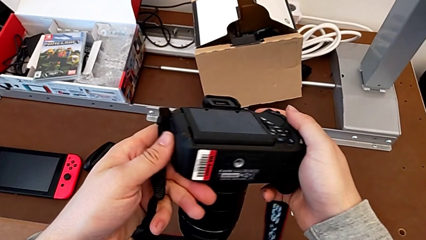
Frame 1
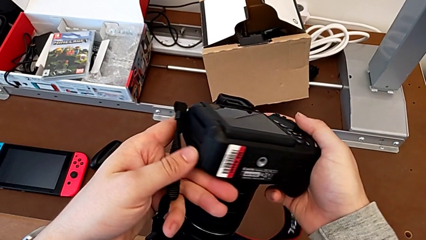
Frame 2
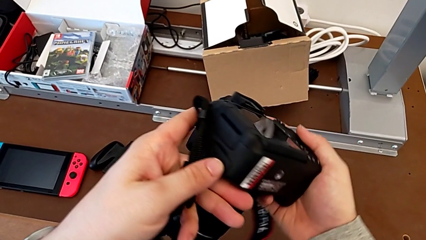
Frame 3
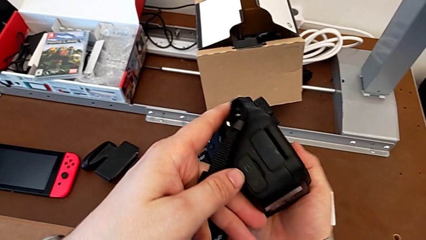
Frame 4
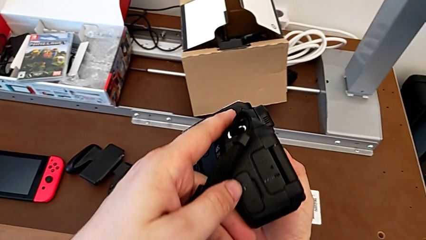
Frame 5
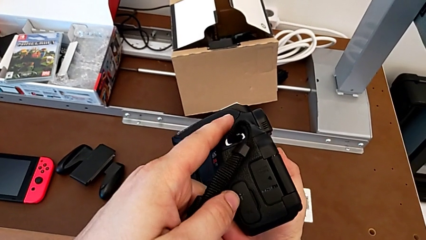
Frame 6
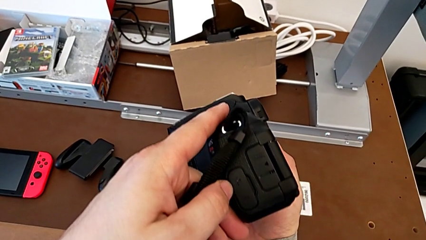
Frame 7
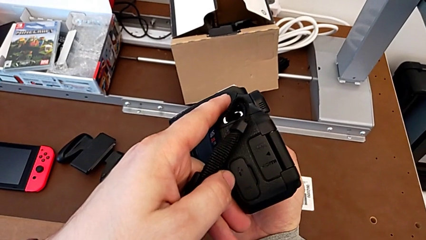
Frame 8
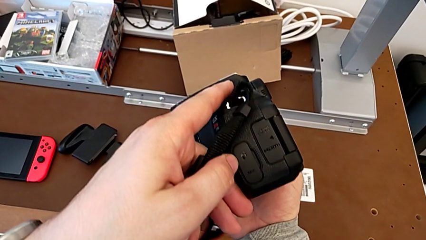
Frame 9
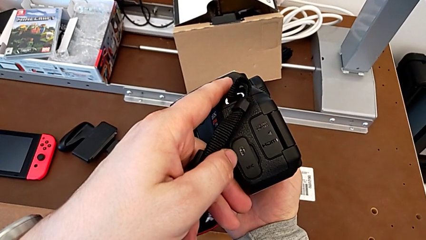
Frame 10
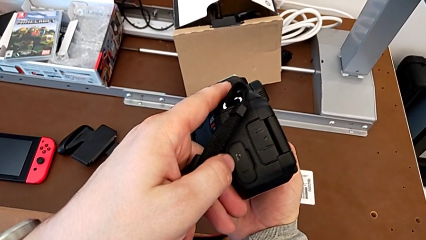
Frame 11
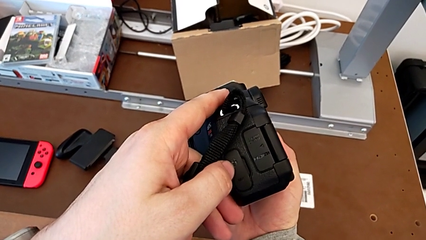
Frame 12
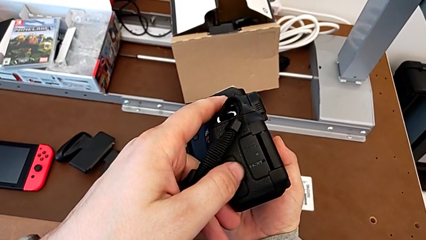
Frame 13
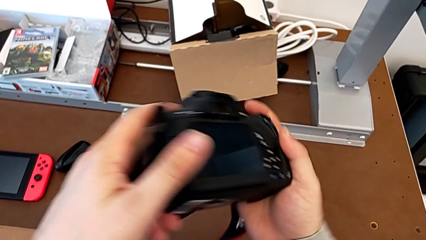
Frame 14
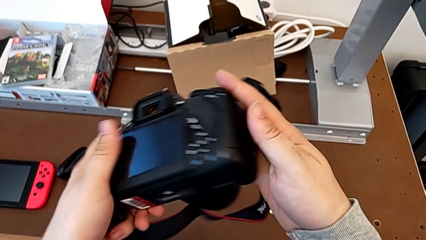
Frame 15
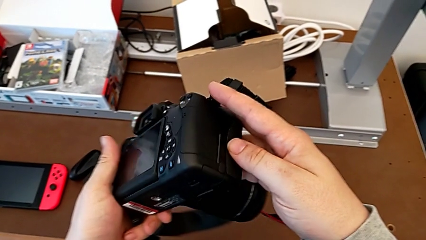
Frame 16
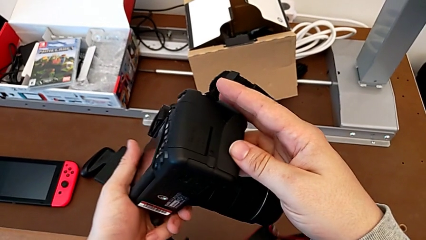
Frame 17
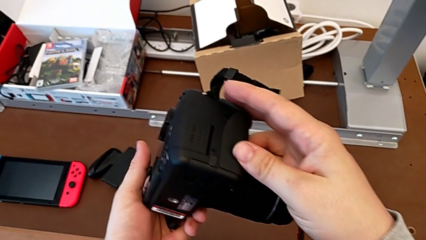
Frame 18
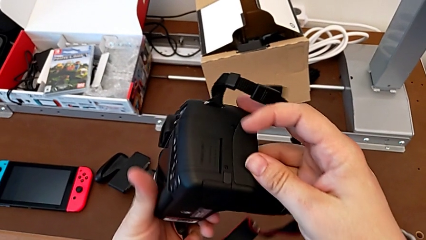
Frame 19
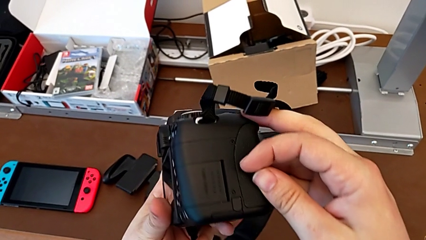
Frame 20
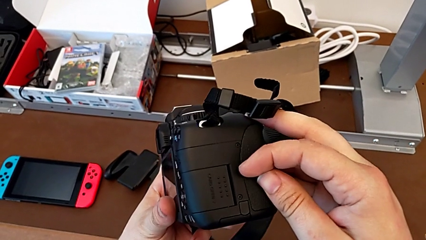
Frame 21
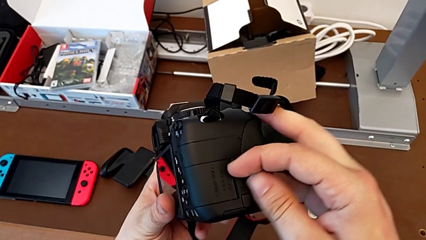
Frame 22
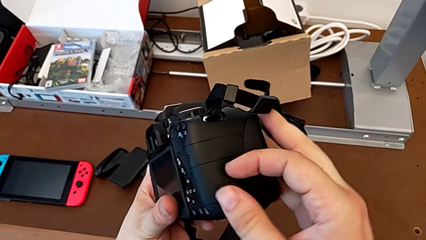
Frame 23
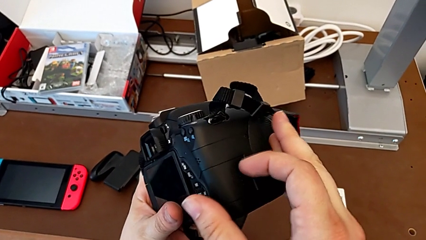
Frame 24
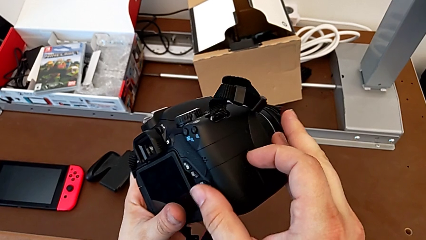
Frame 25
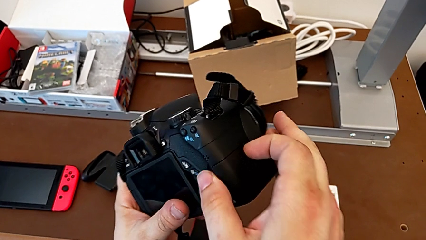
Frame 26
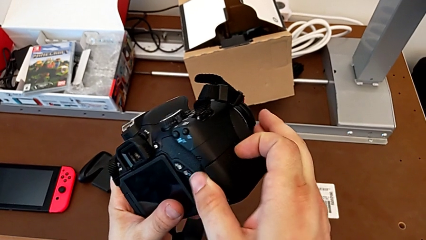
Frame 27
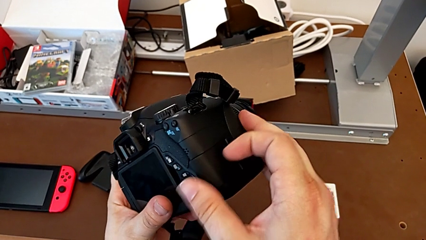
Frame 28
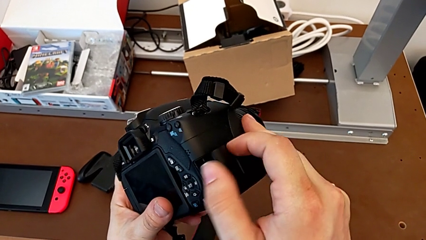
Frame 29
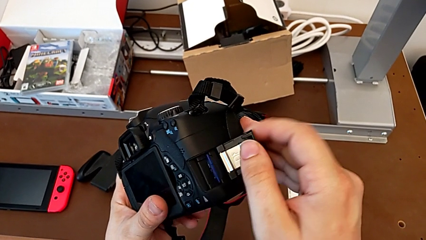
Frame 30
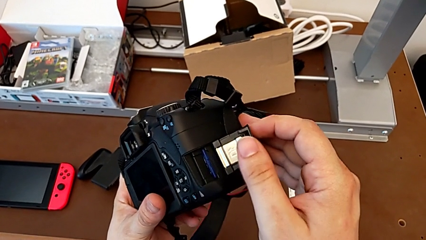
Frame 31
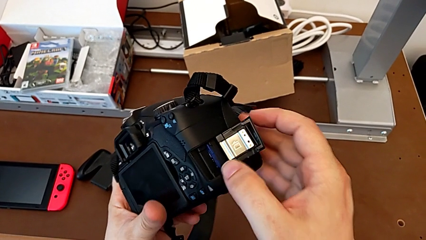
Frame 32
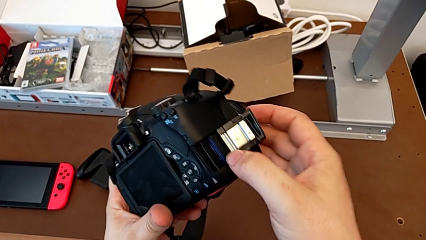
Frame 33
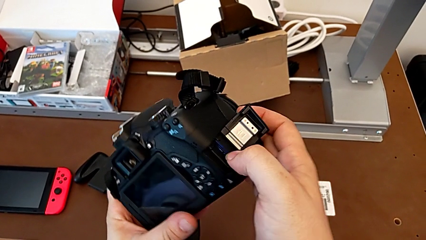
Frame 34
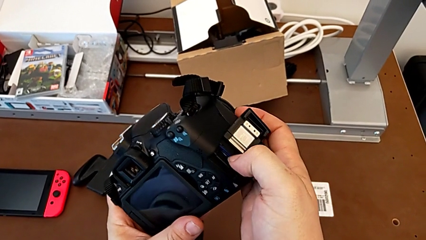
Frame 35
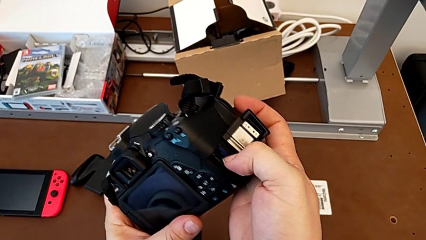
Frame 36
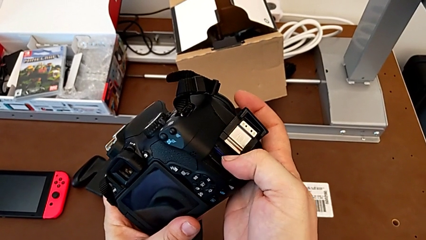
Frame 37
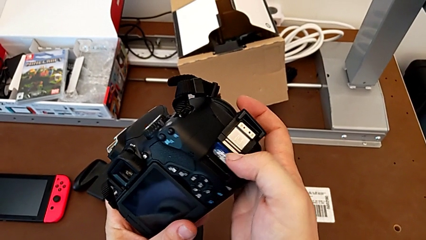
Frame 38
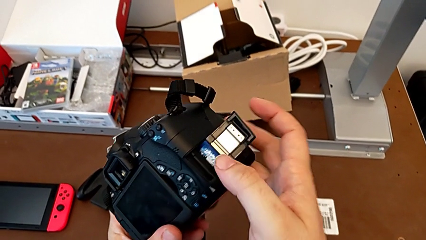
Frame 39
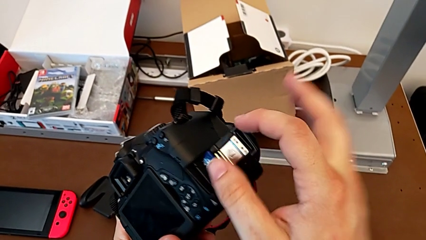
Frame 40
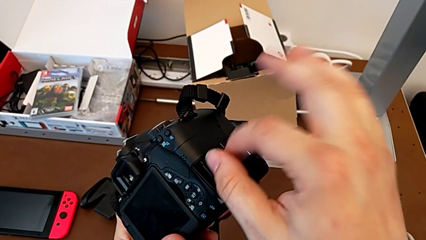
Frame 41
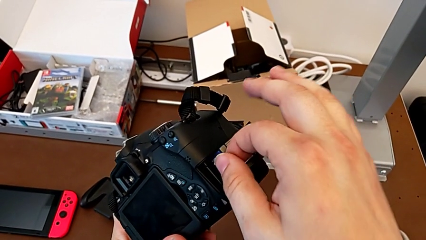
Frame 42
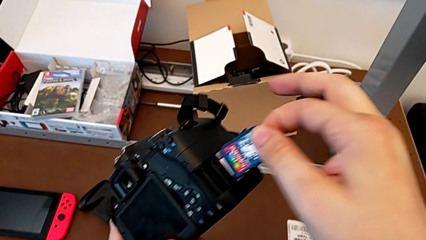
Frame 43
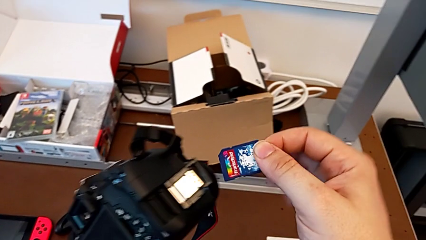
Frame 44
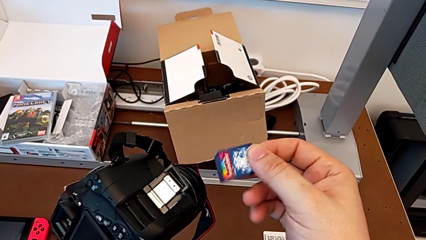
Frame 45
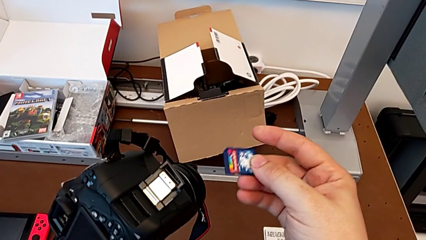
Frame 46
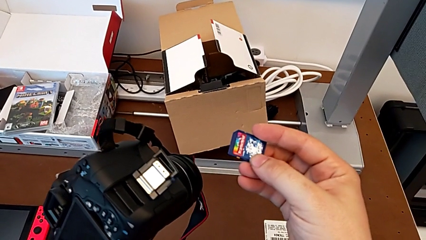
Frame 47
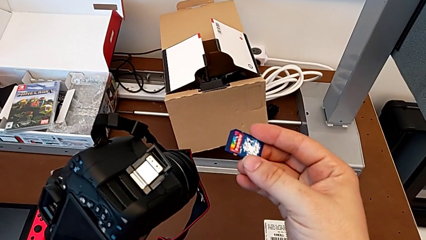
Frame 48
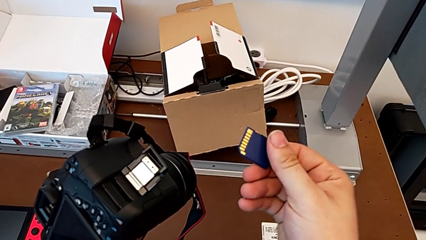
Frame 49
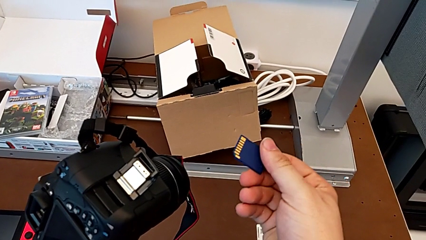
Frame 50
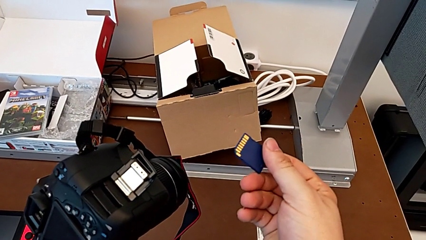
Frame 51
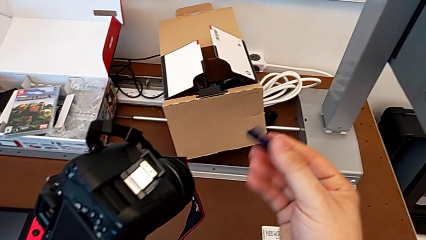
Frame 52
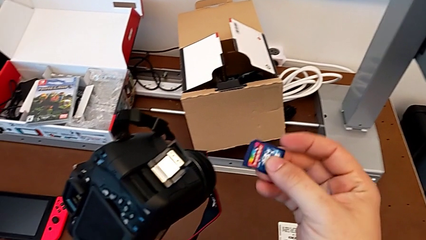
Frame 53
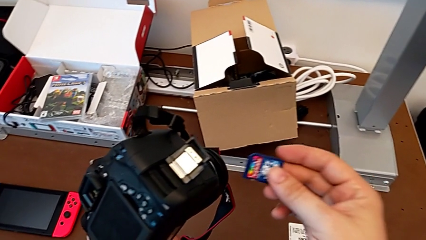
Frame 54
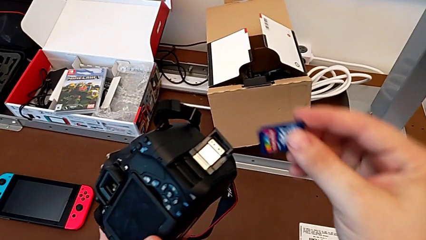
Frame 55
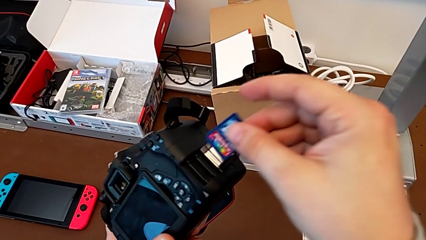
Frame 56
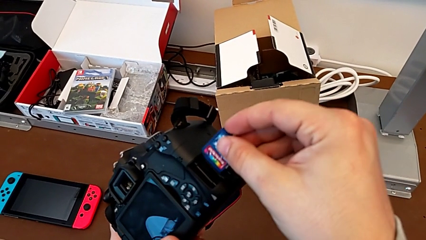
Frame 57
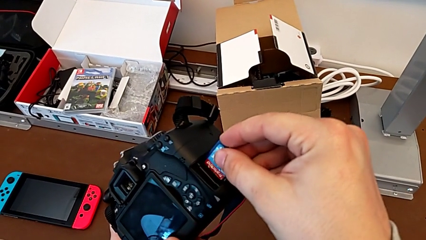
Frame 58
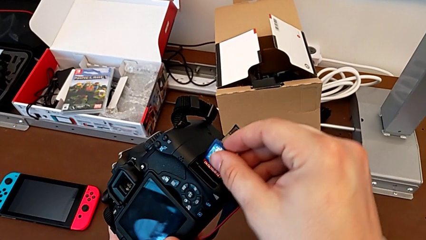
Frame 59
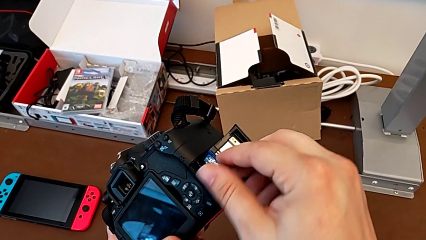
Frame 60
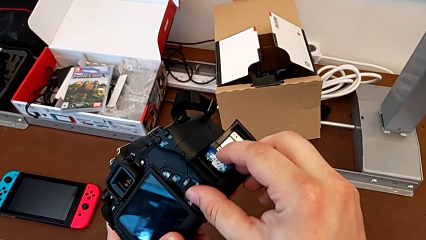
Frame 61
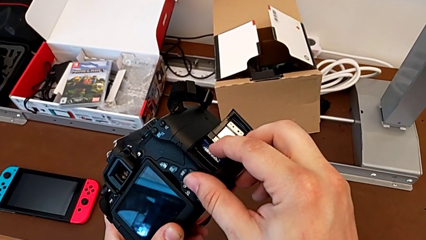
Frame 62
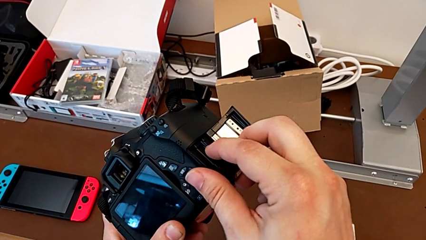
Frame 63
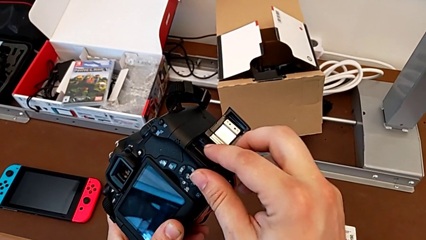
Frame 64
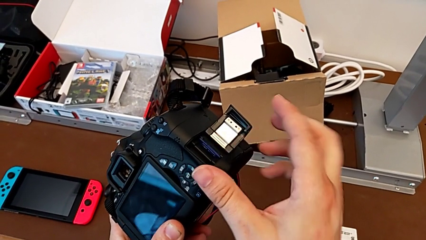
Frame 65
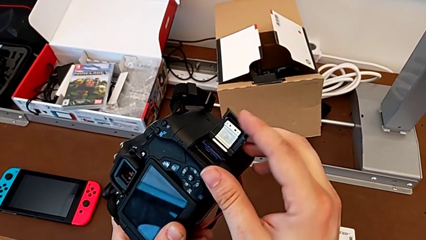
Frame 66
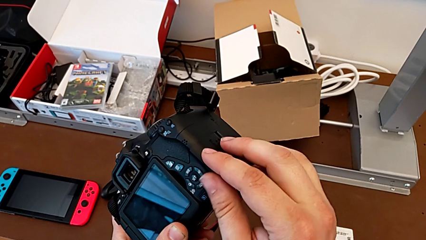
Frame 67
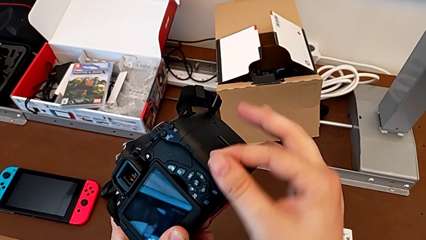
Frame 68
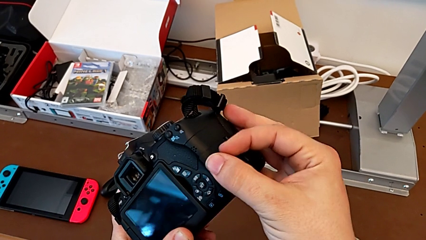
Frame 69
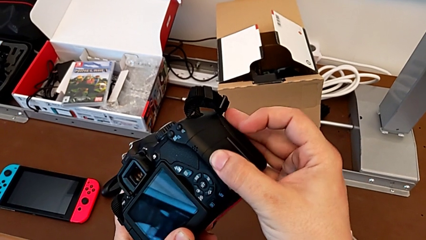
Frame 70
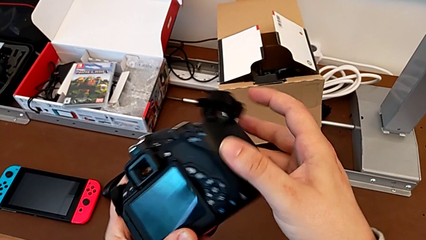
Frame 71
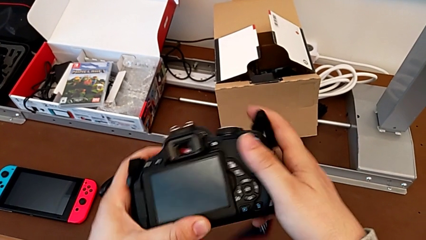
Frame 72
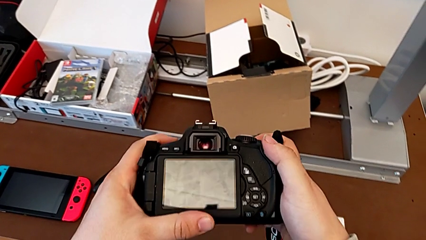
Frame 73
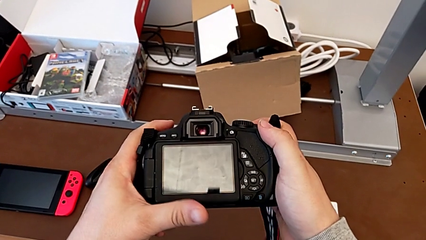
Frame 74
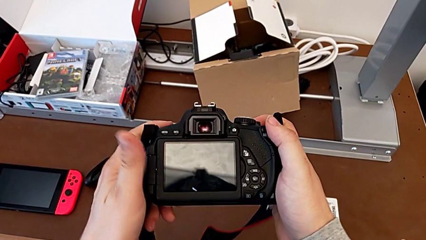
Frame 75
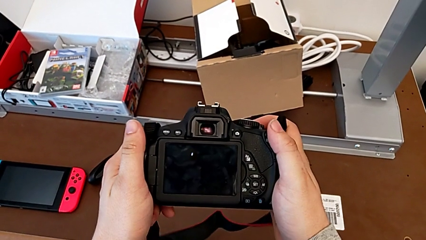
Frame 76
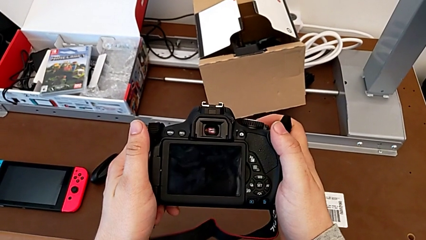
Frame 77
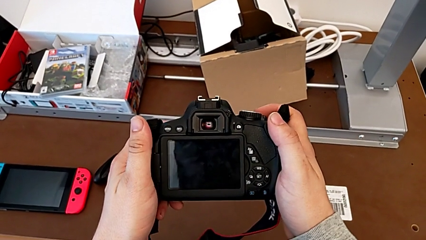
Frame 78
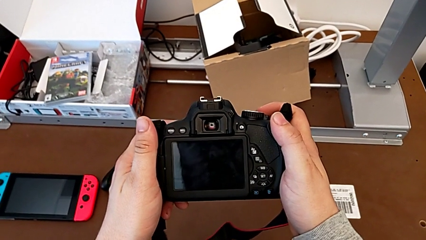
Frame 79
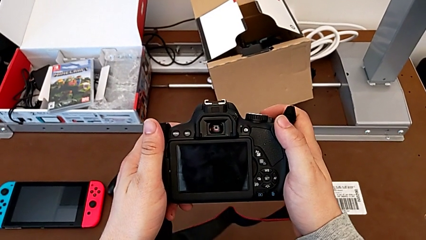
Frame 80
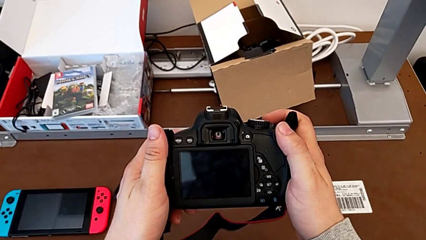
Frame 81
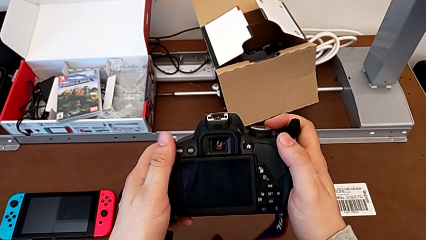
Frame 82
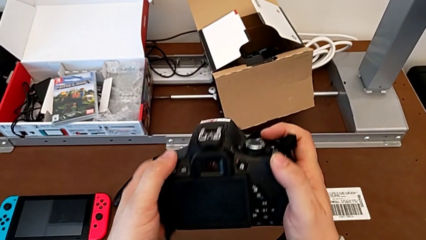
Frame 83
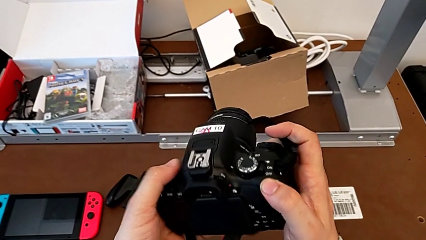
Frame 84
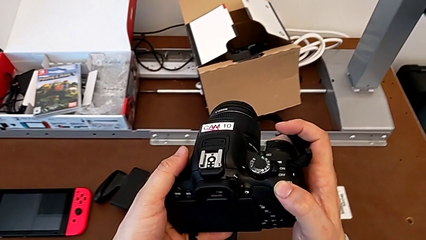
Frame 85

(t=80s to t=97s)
The camera wearer is changing the SD card in the DSLR. They keep rotating the black DSLR, push the rectangular SD slot, open it, push the old SD card, withdraw it, flip it, insert the new SD card, close the rectangular SD slot, push it, rotate the black DSLR, hold it and rotate it.
